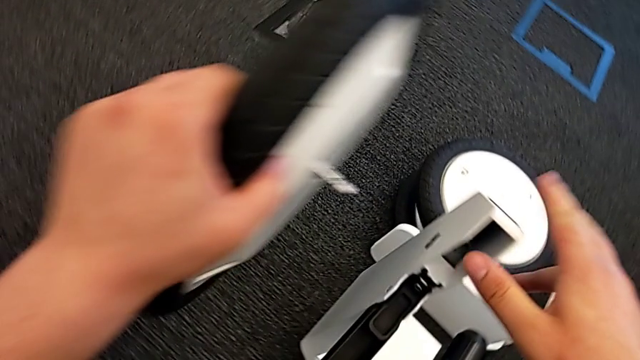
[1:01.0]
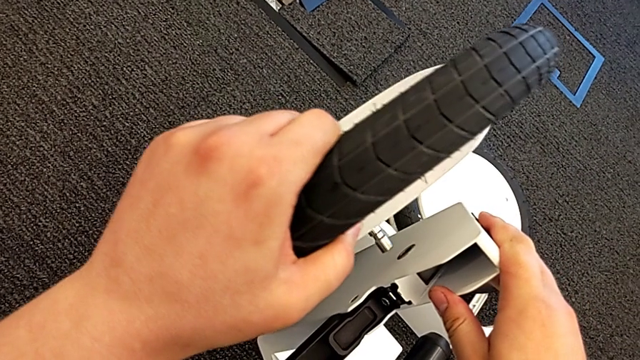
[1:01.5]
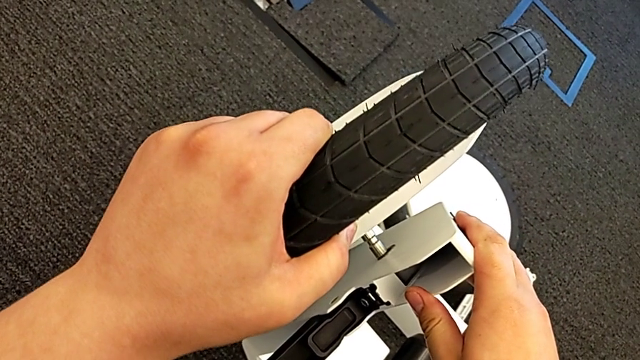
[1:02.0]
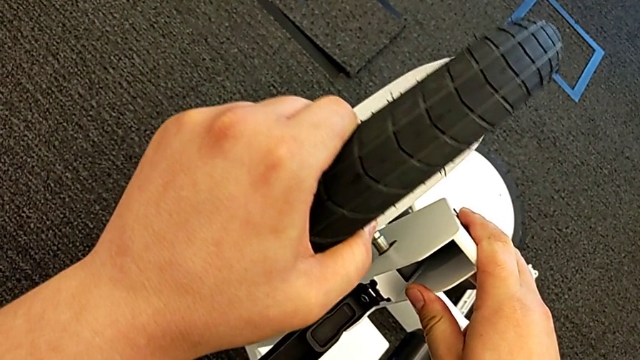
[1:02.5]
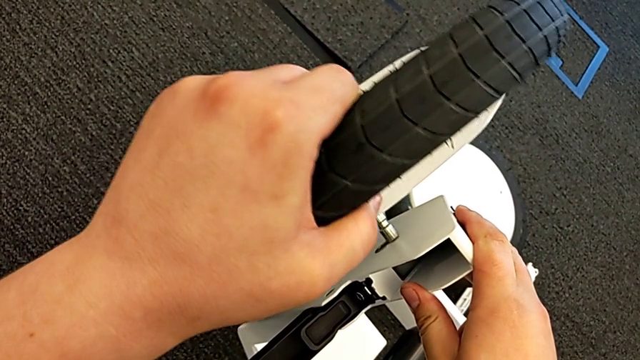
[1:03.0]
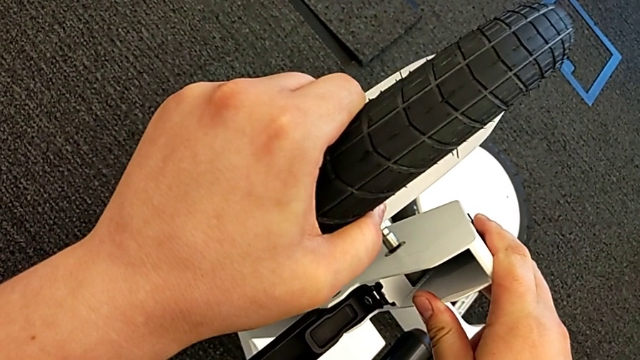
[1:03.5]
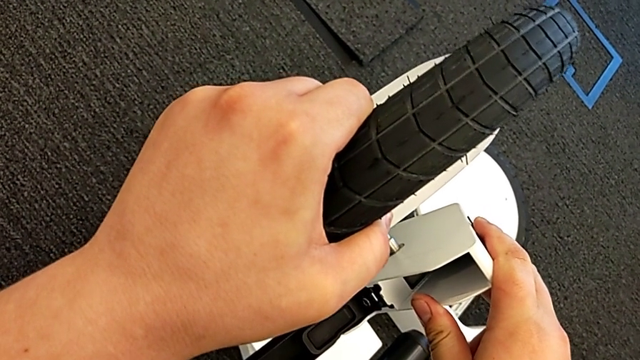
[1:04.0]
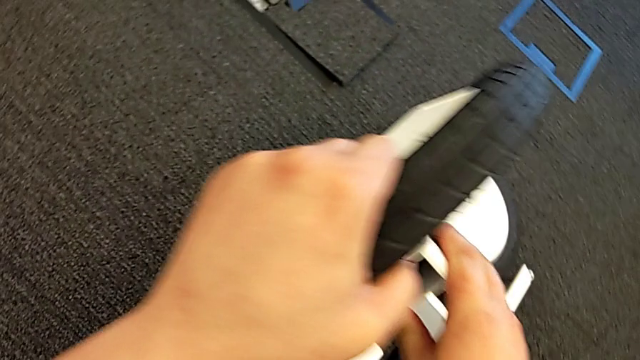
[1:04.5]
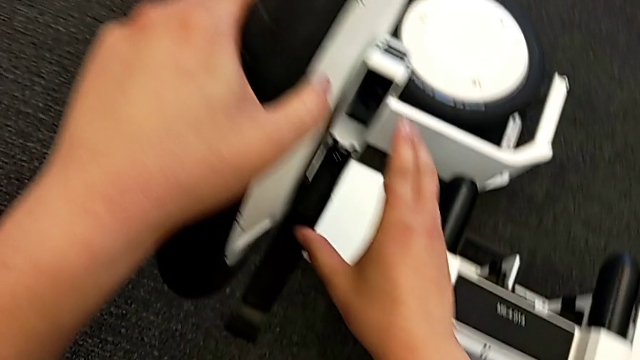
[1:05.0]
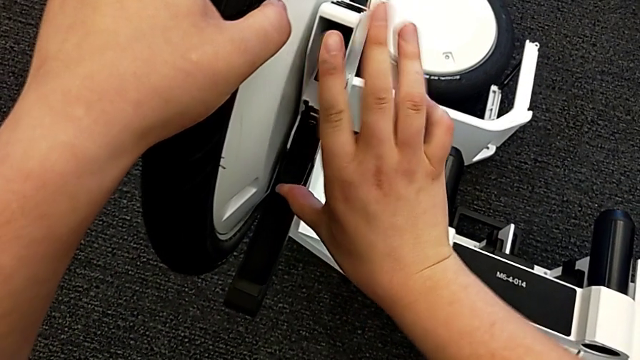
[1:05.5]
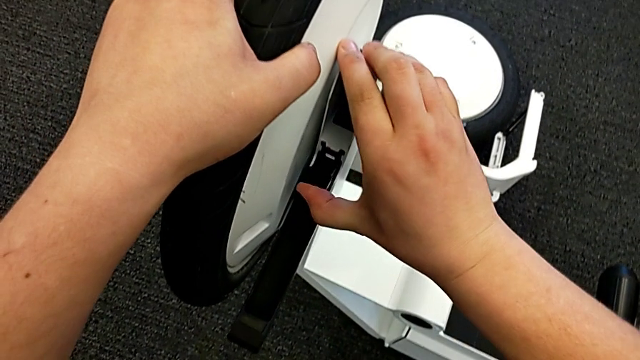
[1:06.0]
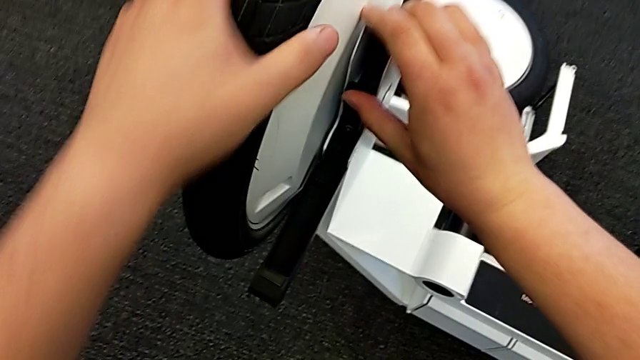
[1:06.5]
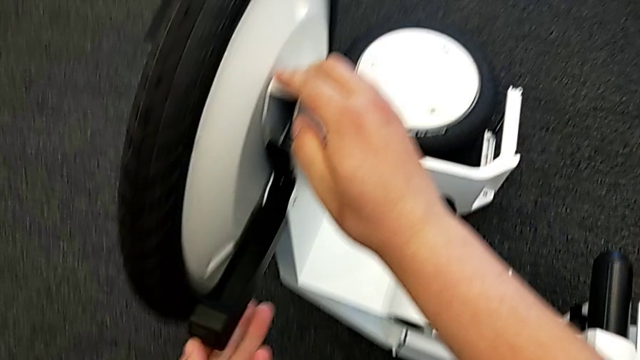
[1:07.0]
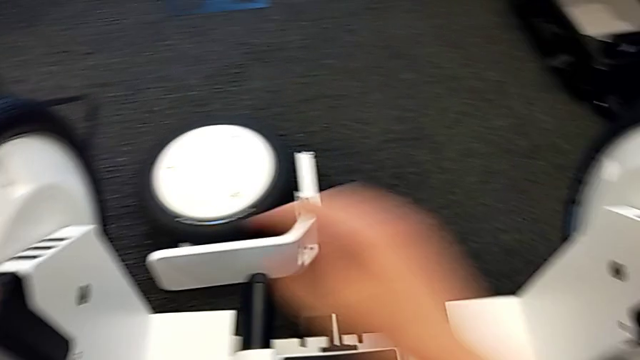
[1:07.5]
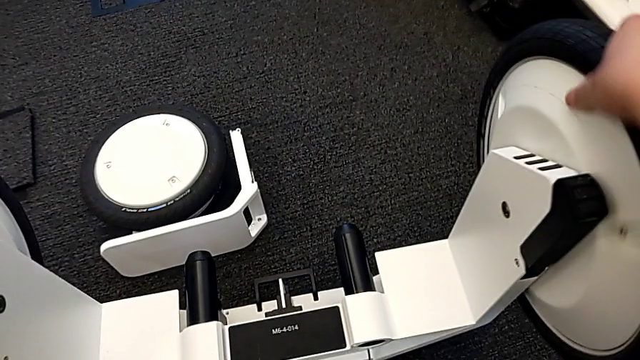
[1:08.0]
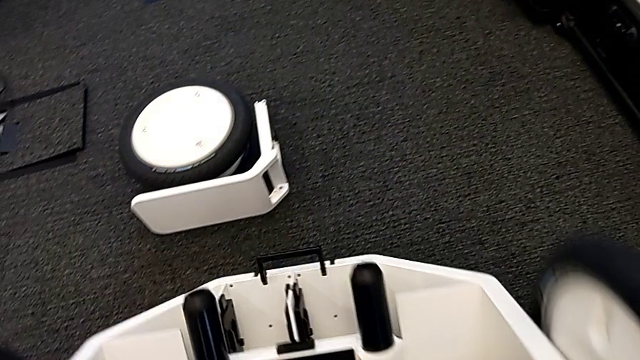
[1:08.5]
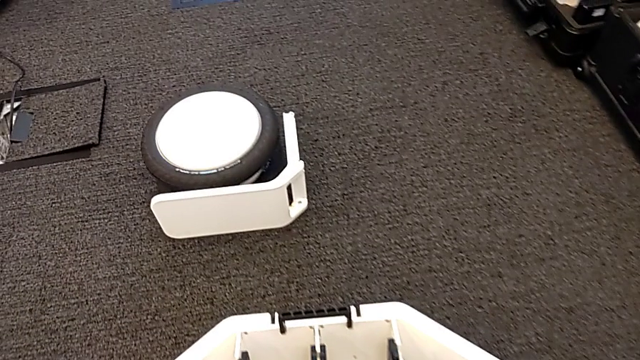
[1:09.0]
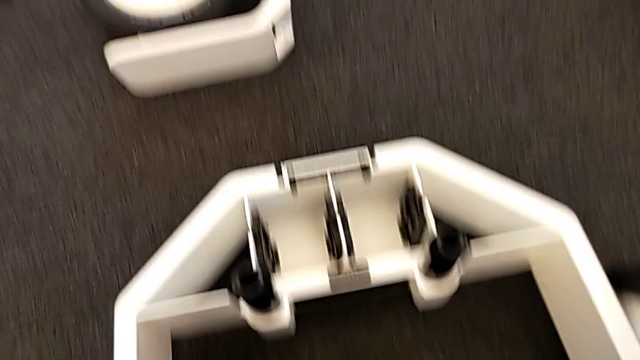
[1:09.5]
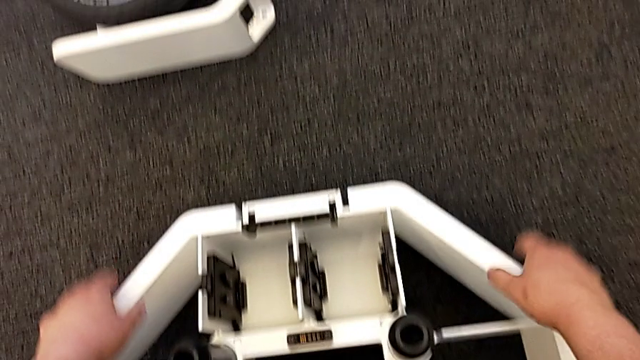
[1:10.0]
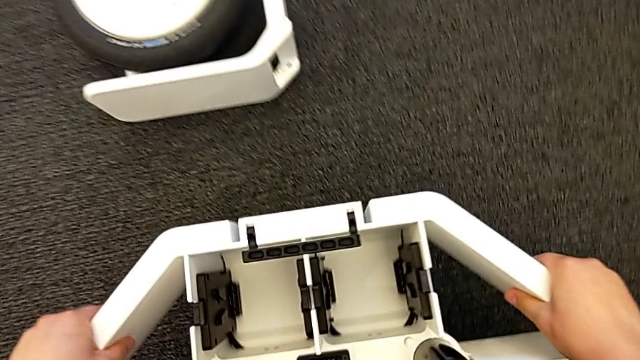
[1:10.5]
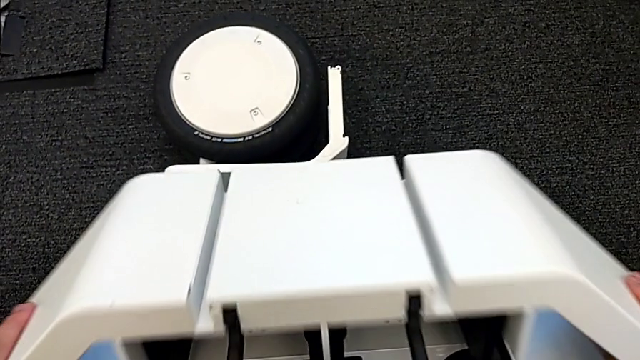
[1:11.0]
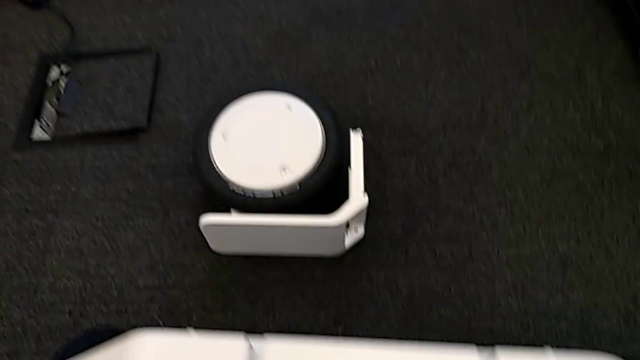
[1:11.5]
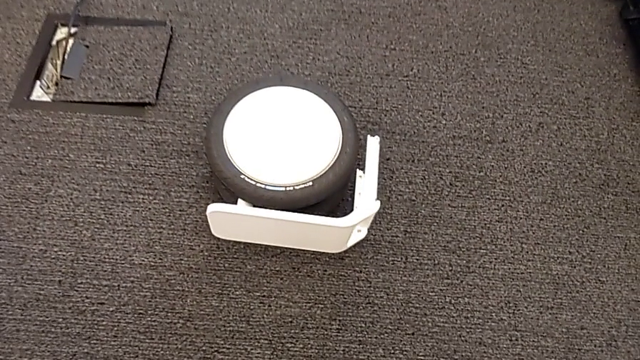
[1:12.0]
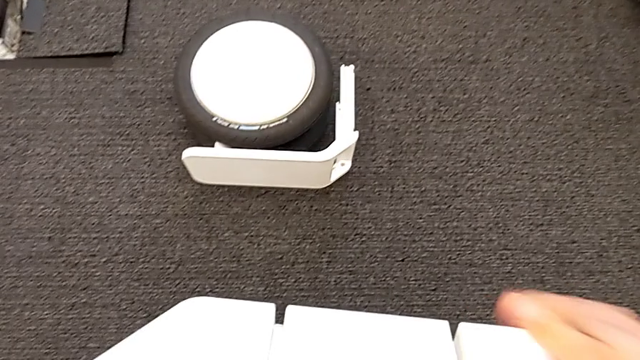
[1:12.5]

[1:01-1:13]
The camera wearer is assembling the wheels on the wheel unit. They assemble the left wheel, pull the kickstand lock, place the wheel and rotate it.

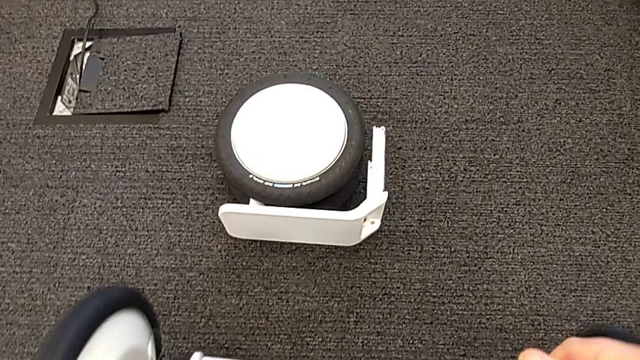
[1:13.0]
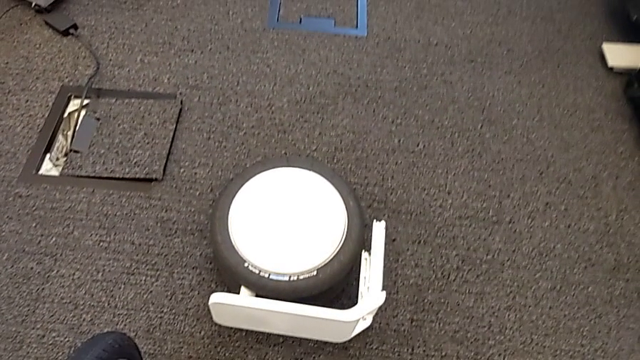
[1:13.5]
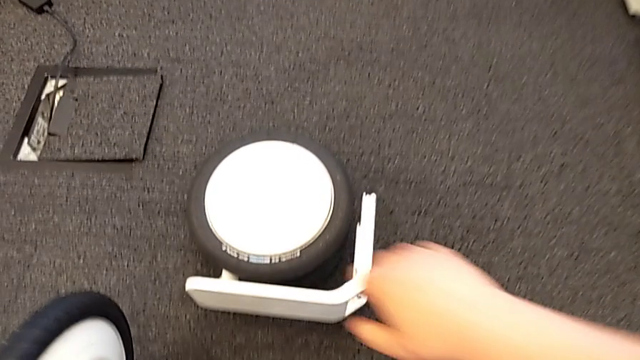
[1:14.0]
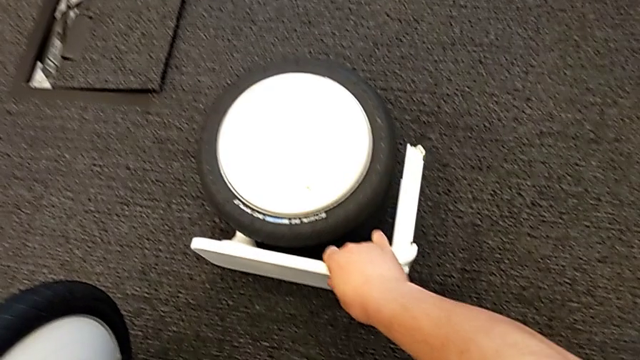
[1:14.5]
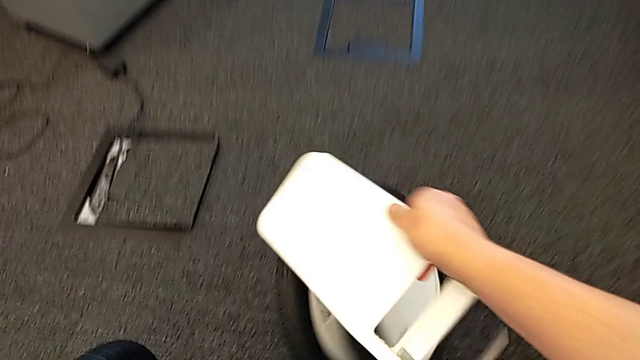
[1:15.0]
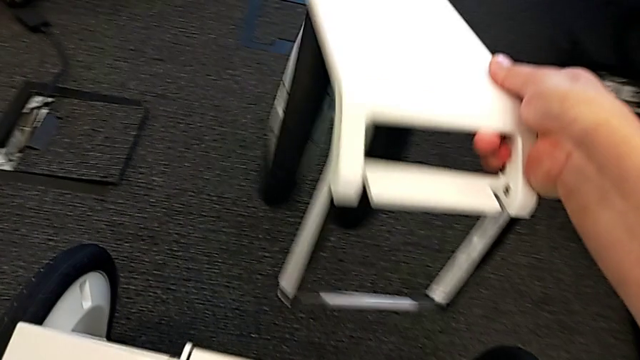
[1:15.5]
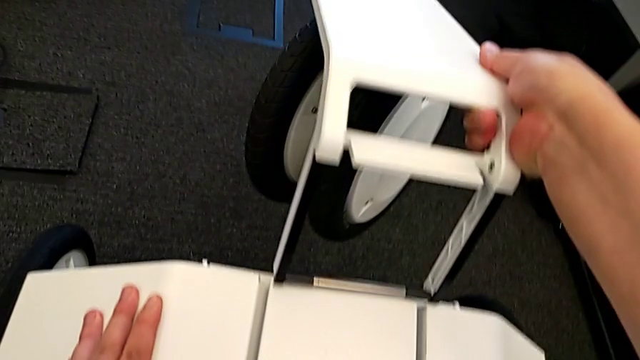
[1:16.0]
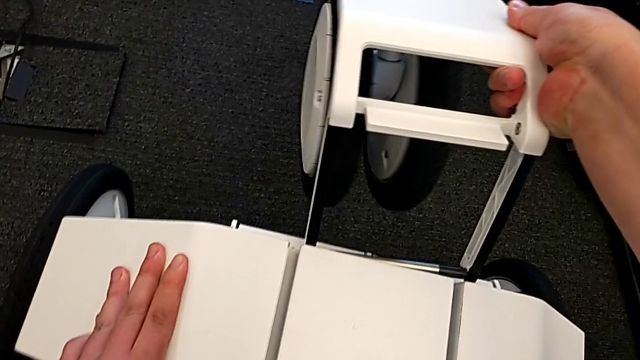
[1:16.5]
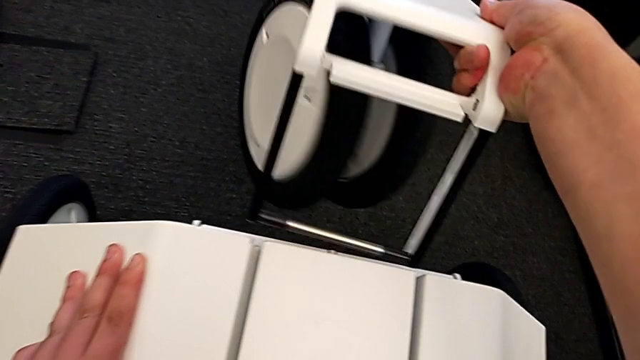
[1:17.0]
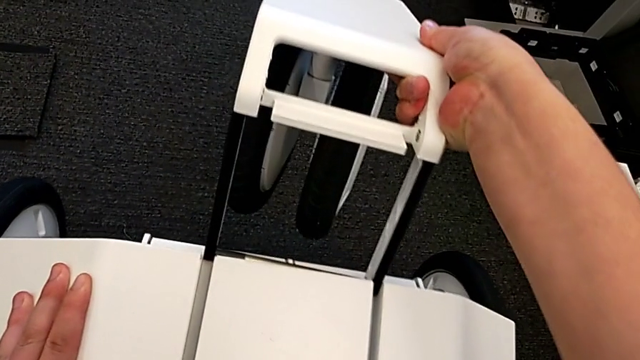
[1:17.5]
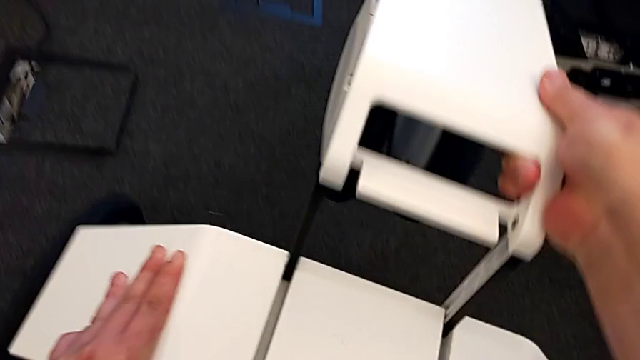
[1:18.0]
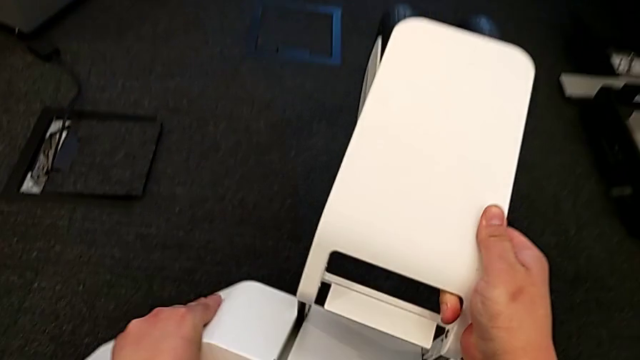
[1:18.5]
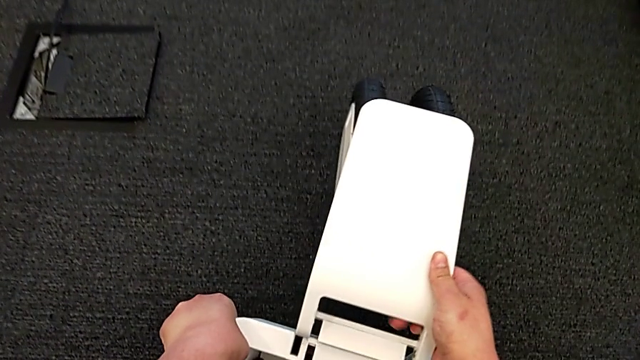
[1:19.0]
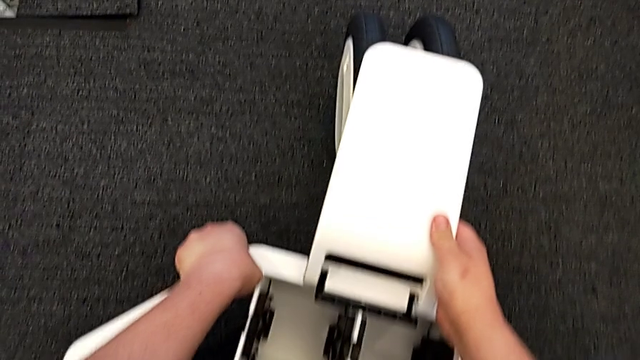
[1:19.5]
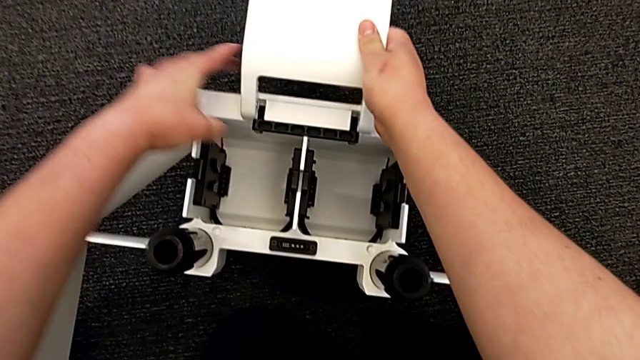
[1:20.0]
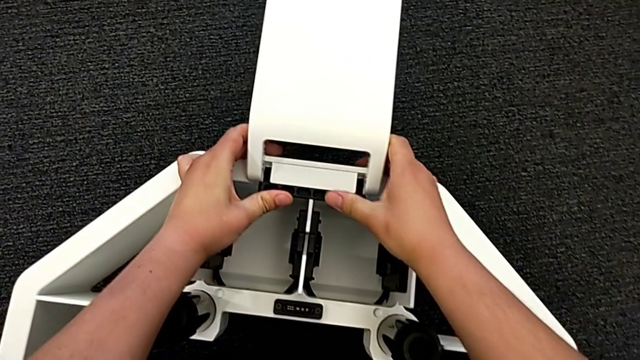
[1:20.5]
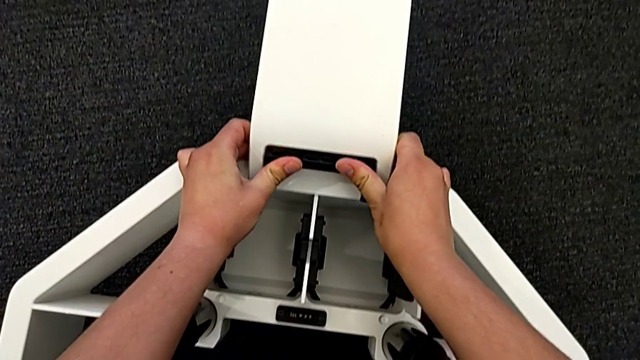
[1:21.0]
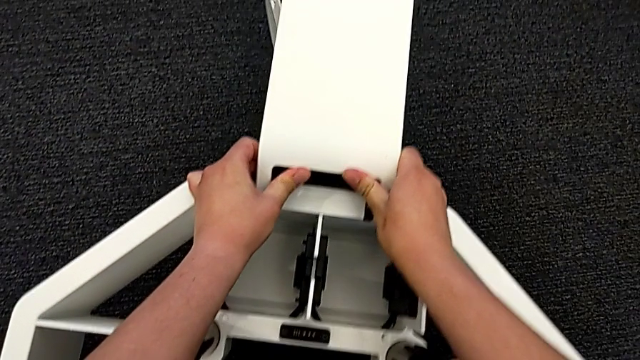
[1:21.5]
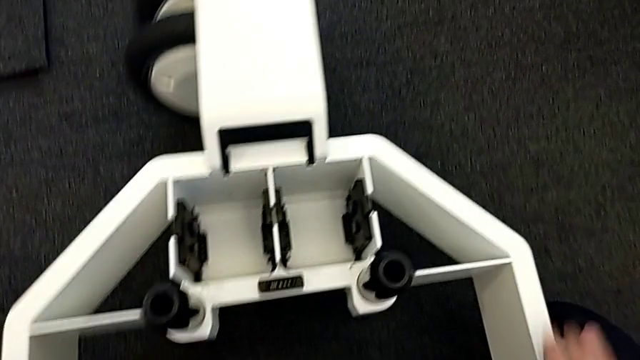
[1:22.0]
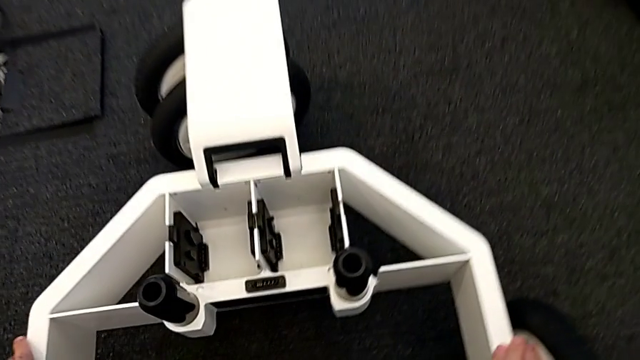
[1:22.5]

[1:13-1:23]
The camera wearer is assembling the wheels on the wheel unit. They grab the middle wheel, lift it and assemble it.
